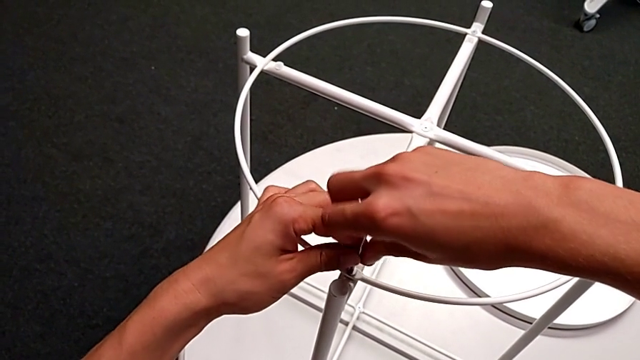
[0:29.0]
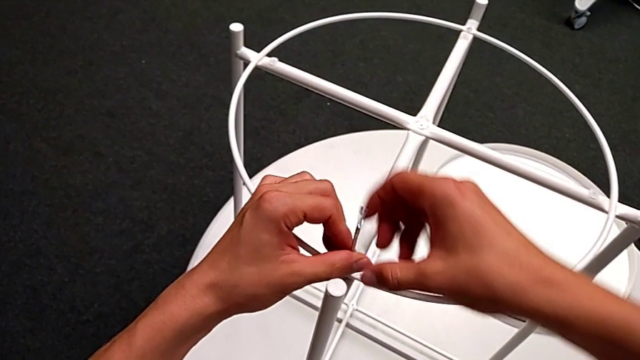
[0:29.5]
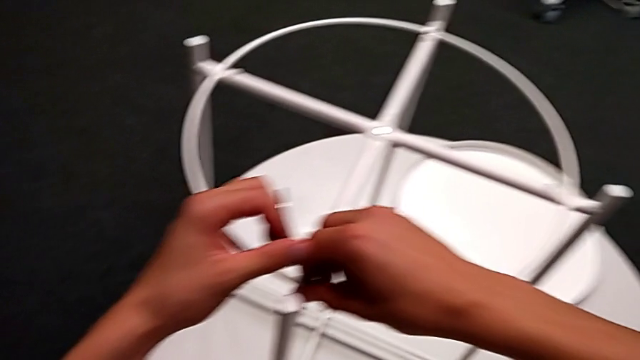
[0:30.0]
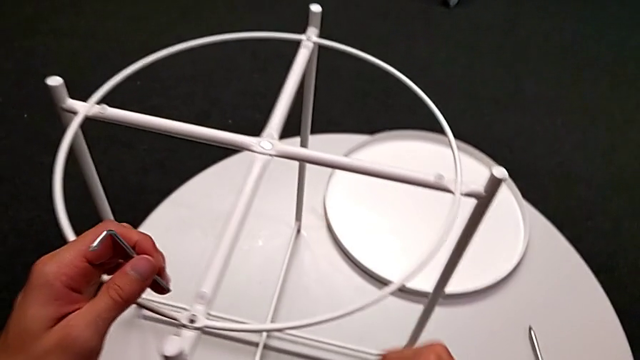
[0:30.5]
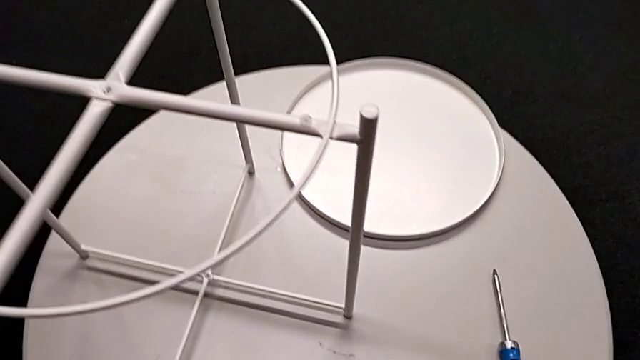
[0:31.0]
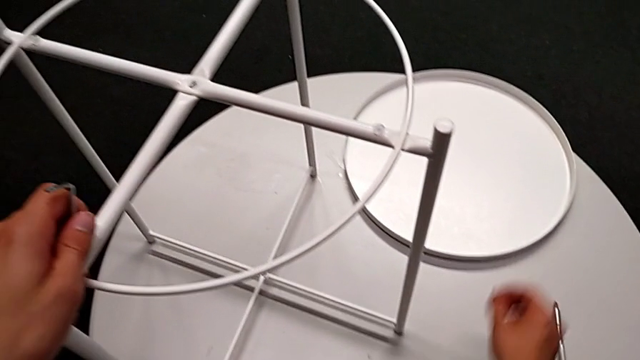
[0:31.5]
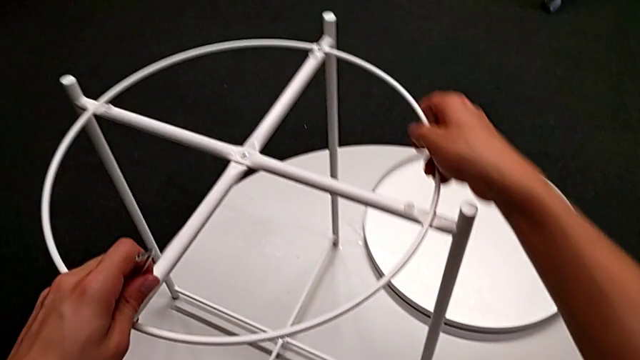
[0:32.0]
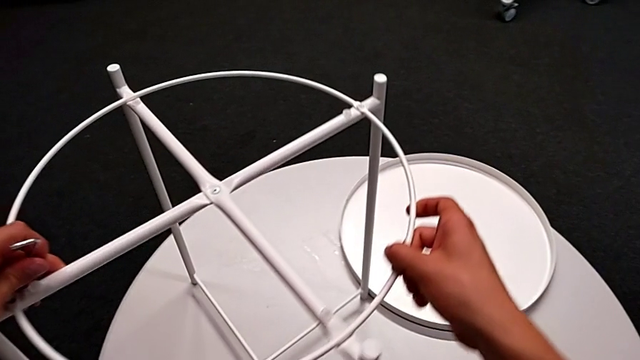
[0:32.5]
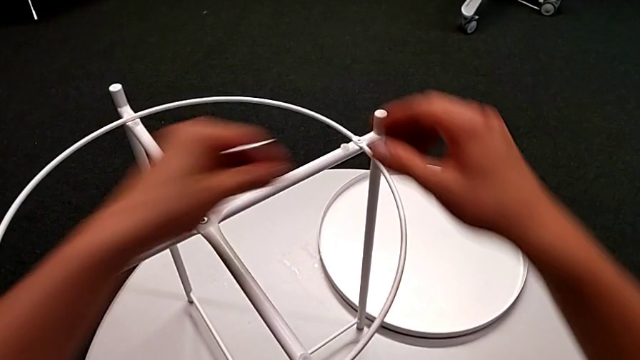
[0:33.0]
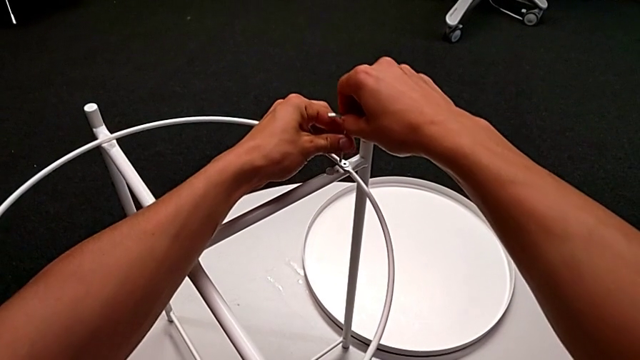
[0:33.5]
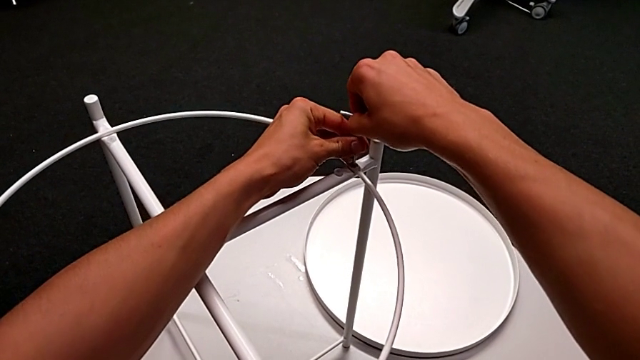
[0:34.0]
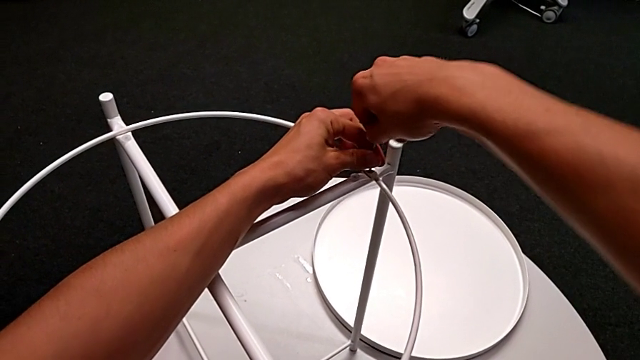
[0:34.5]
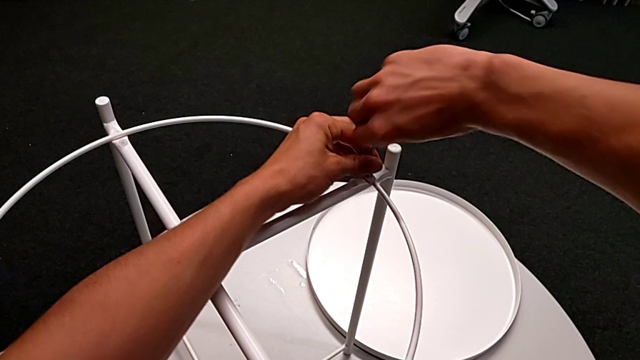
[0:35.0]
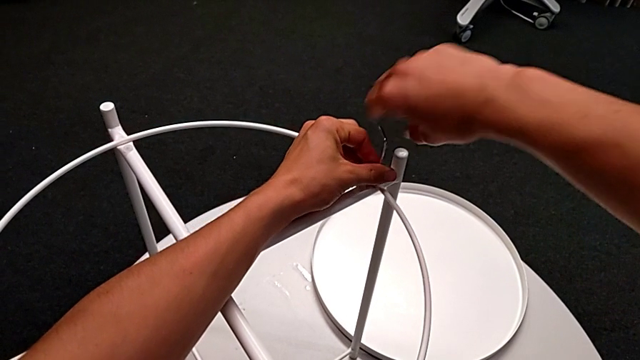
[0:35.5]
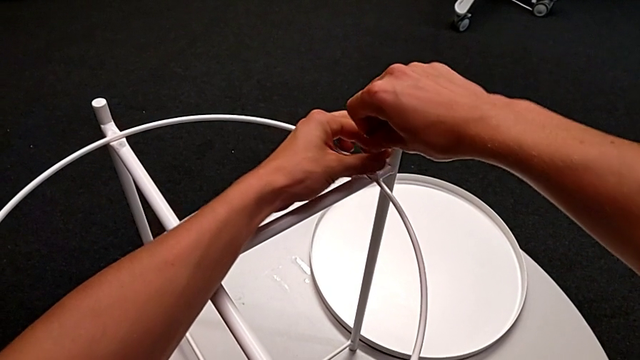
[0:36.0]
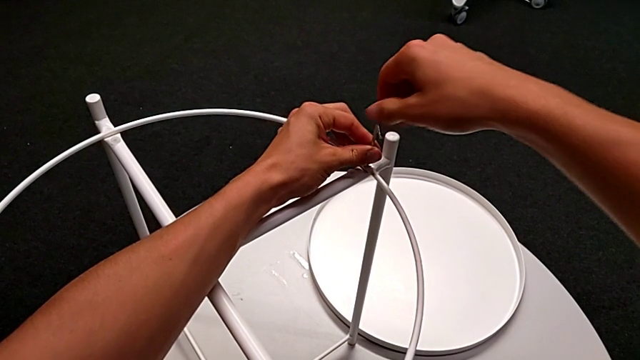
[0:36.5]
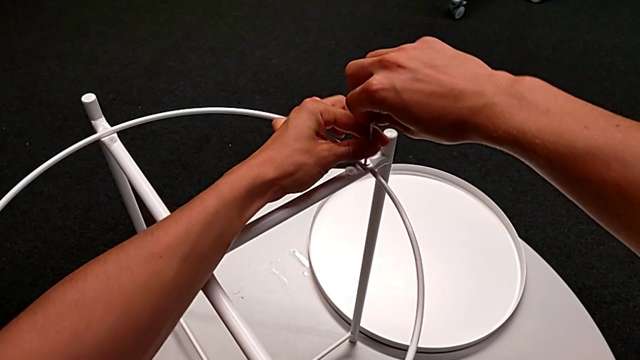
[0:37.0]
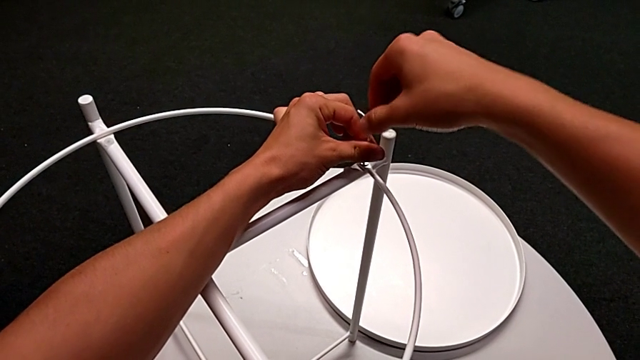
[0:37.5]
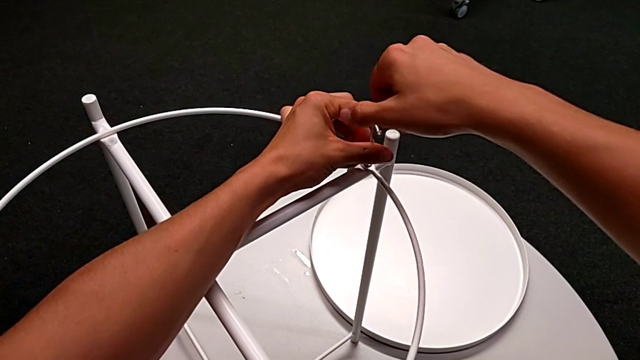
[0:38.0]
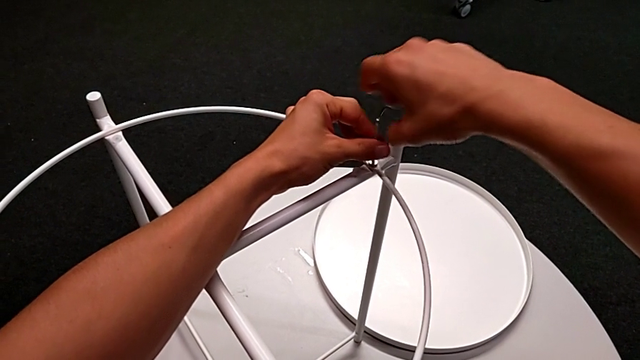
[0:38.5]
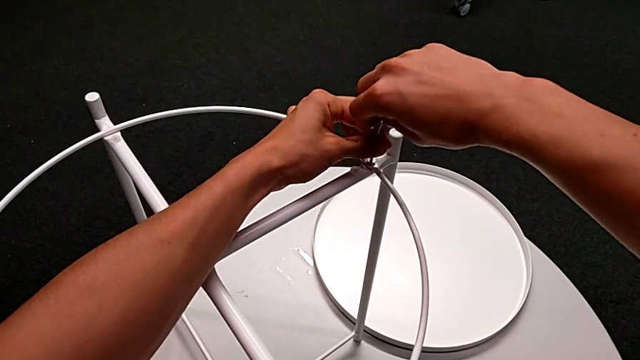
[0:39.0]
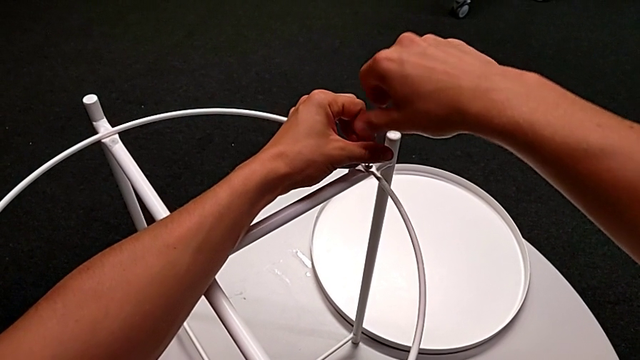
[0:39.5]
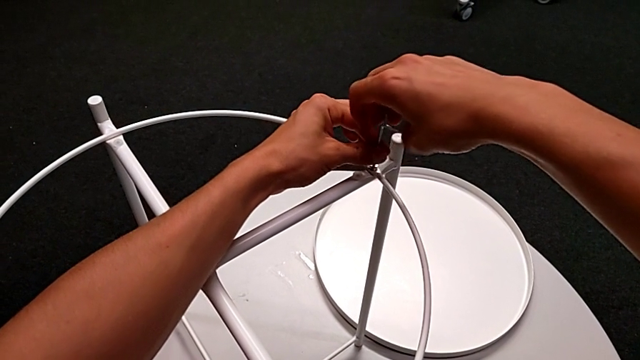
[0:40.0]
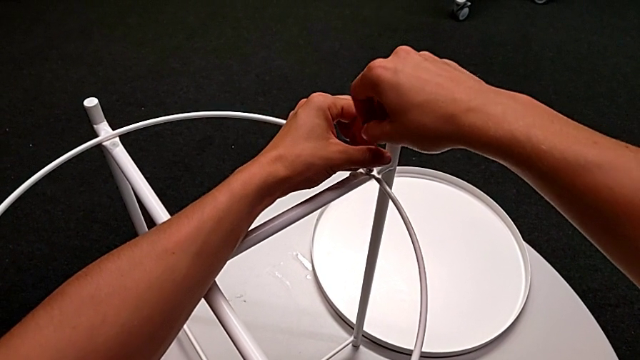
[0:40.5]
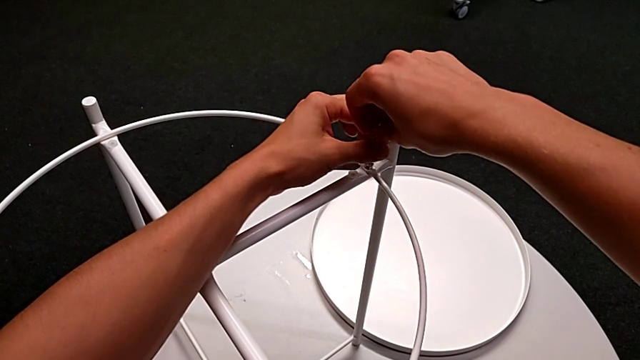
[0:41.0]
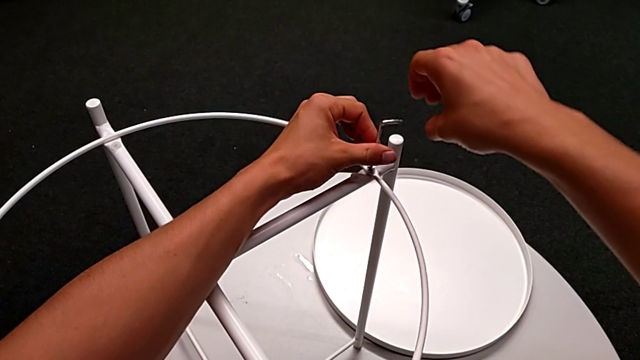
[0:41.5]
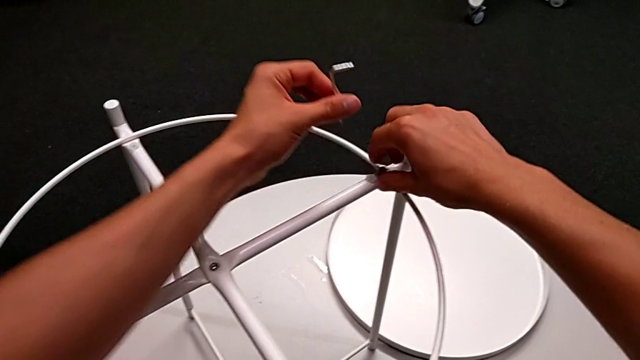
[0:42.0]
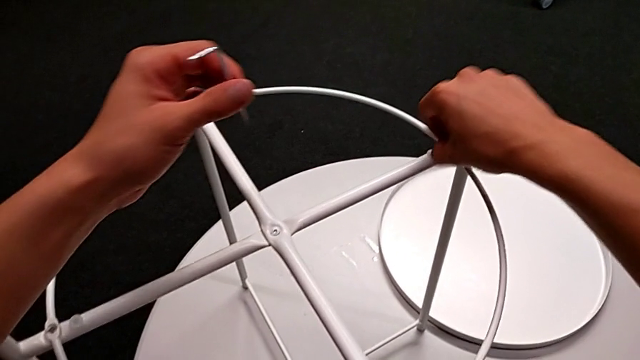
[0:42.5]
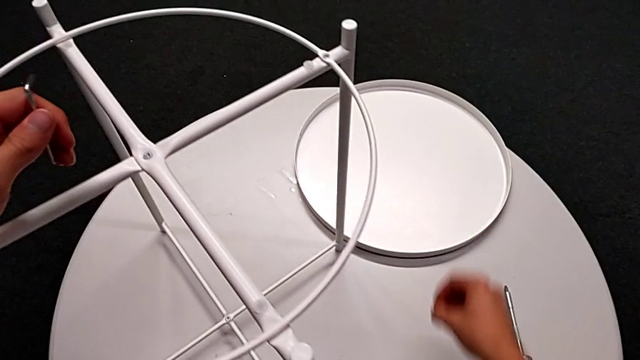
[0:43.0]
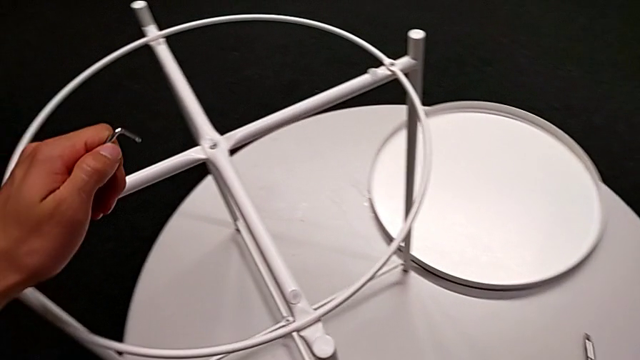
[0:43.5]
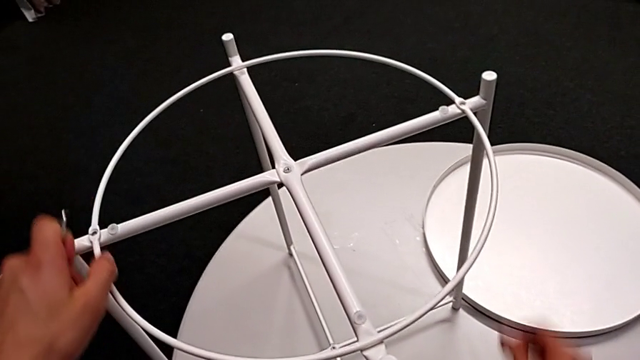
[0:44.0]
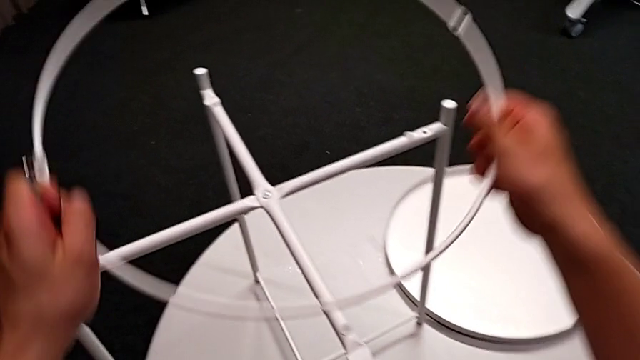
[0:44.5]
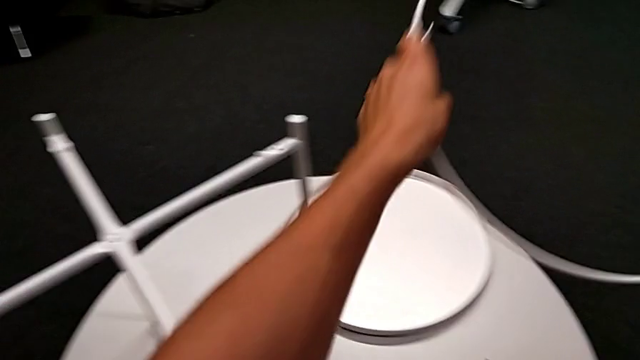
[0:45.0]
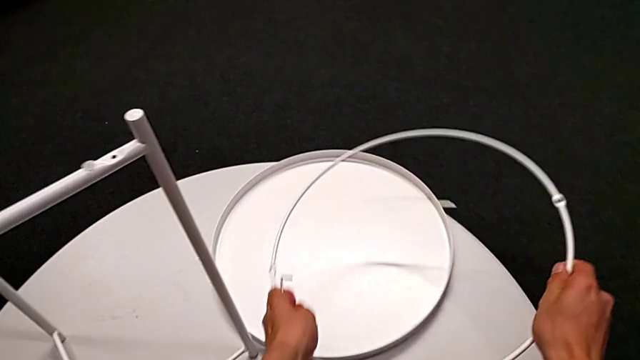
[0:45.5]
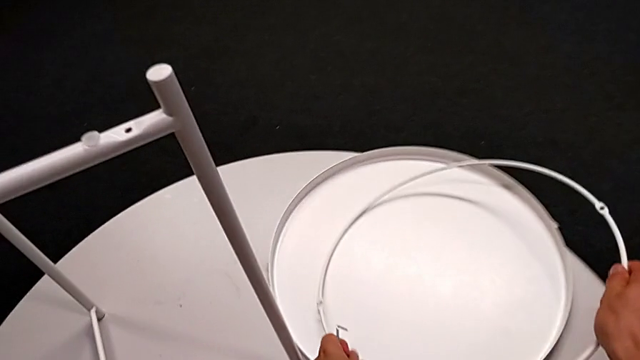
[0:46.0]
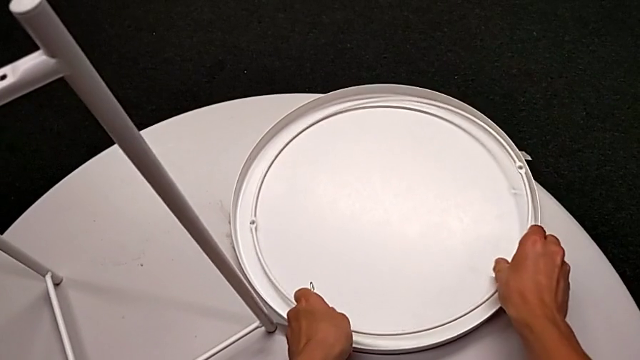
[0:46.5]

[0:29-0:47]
The camera wearer is disassembling the table's circle. They withdraw the Allen wrench, disassemble the hex socket head, place it, slide the tray table, insert the Allen wrench, unscrew the hex socket head, withdraw the Allen wrench, disassemble the hex socket head, place it, disassemble the circle and place it.

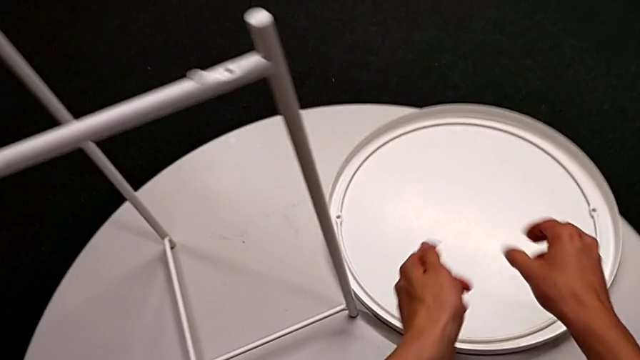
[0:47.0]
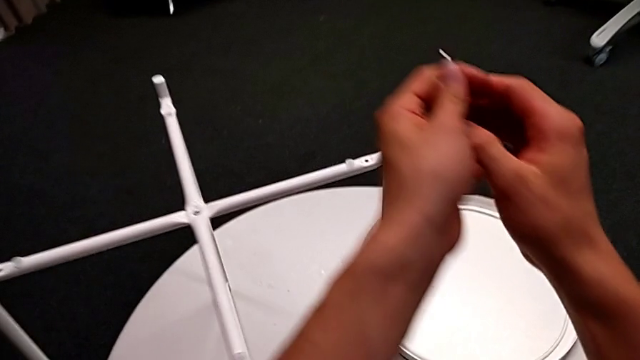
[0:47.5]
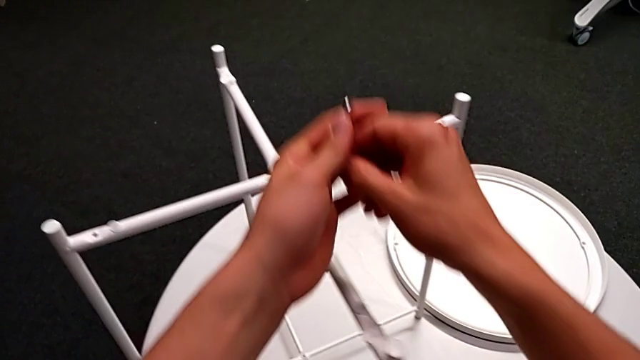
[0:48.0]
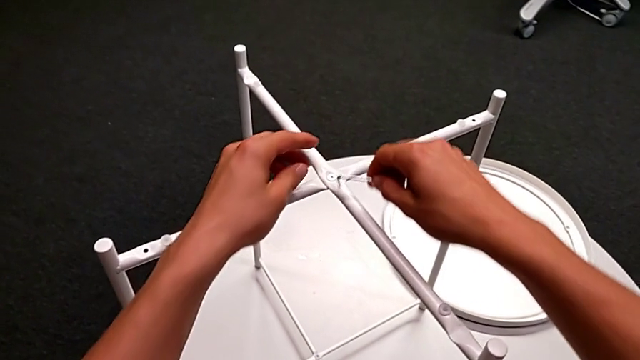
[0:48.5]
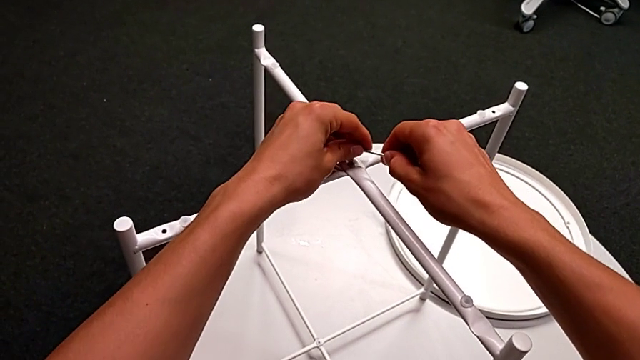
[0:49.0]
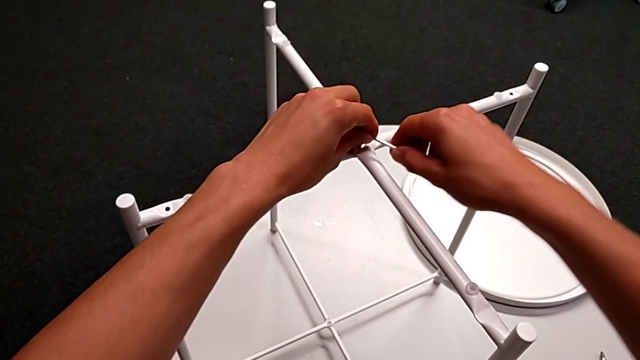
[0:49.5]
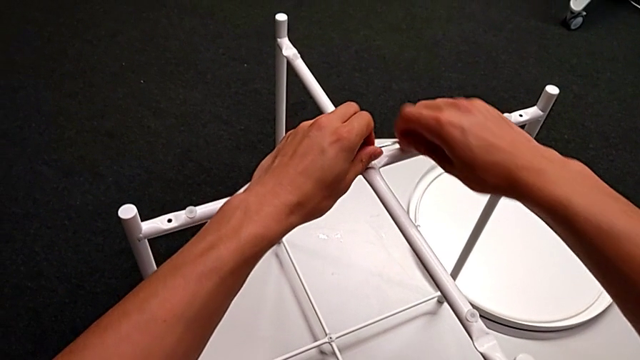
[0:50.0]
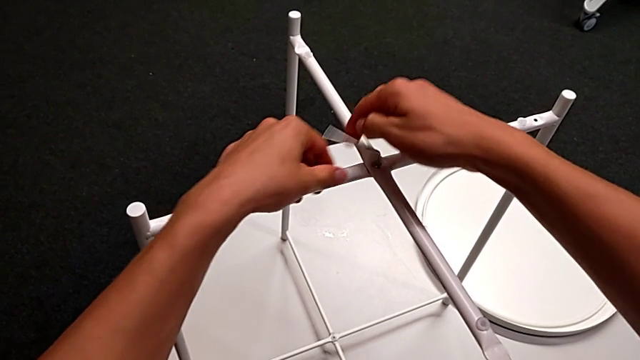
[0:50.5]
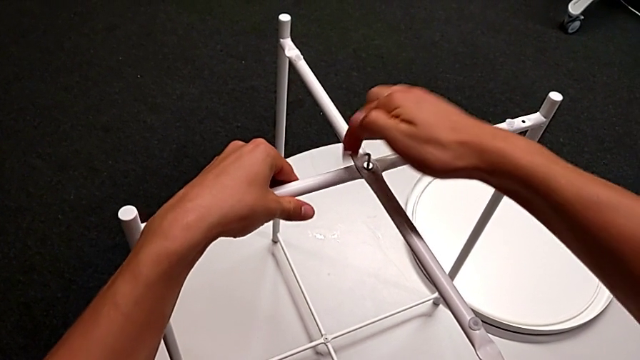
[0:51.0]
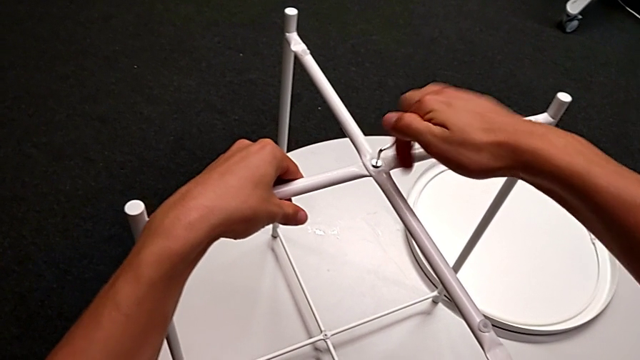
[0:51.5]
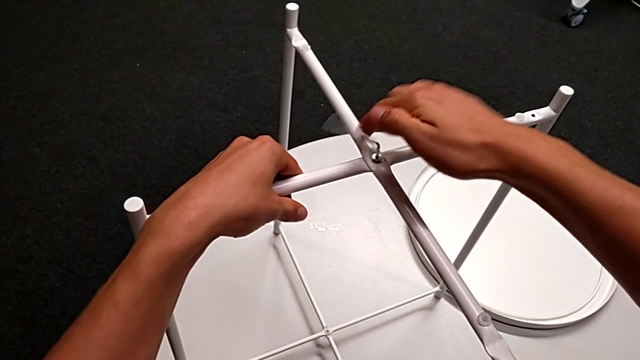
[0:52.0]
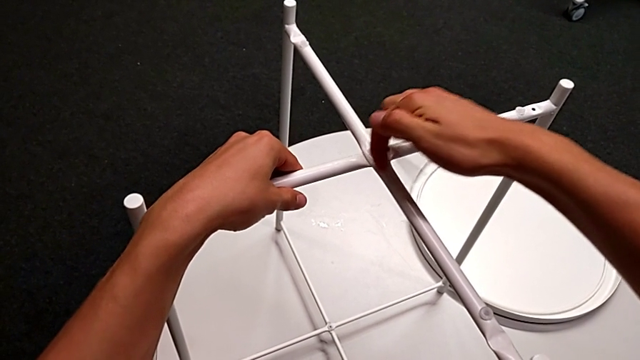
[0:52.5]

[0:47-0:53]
The camera wearer is disassembling the table legs. They grab the Allen wrench, insert it and begin to unscrew the hex socket head.
